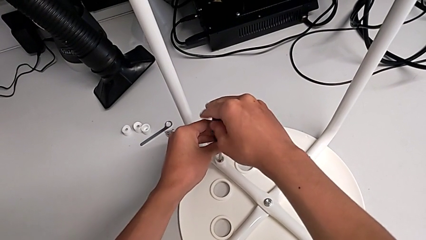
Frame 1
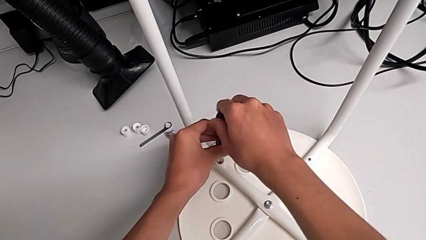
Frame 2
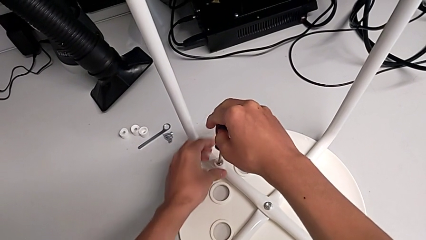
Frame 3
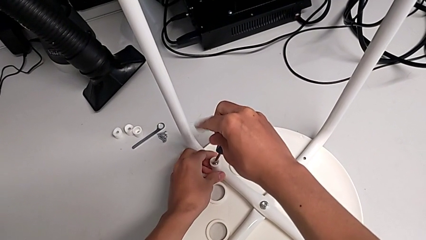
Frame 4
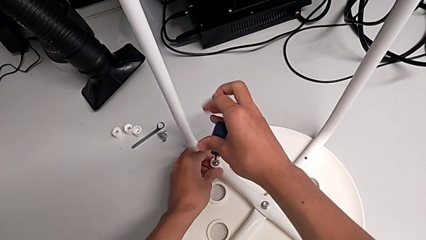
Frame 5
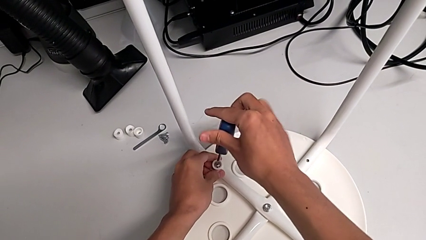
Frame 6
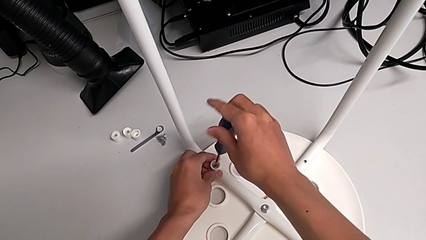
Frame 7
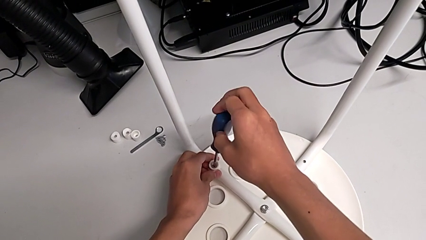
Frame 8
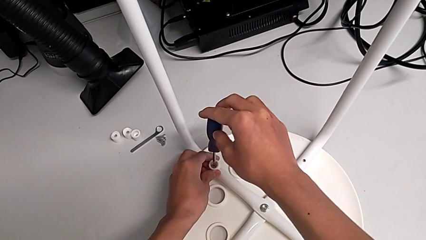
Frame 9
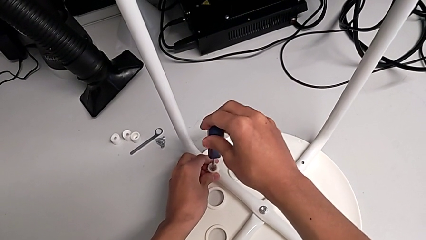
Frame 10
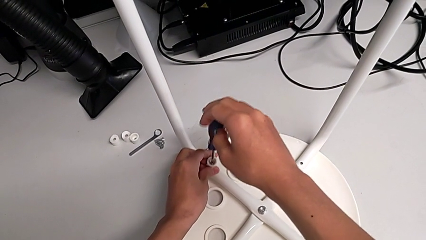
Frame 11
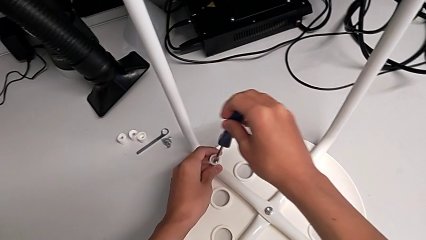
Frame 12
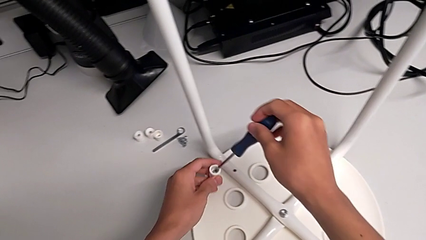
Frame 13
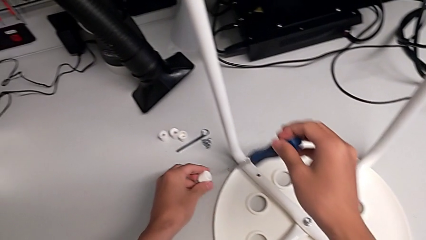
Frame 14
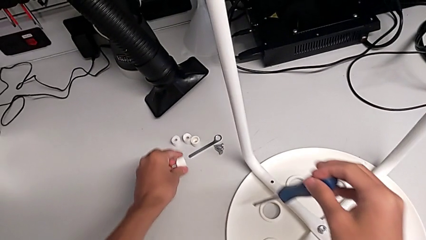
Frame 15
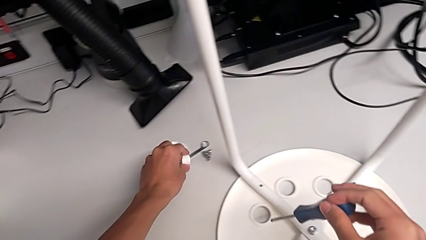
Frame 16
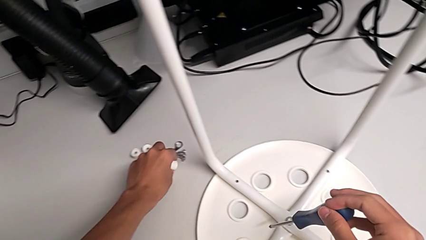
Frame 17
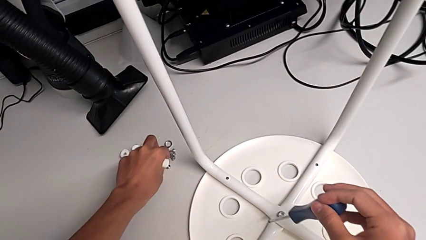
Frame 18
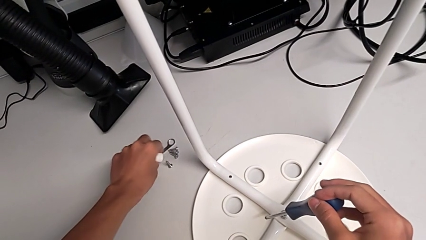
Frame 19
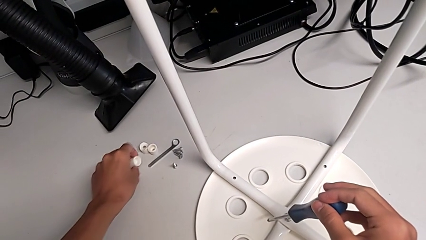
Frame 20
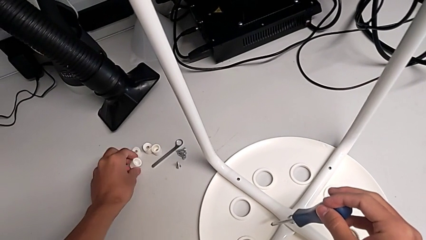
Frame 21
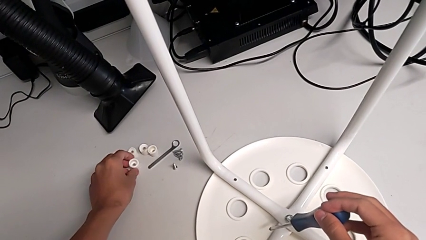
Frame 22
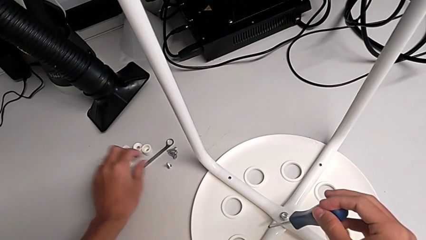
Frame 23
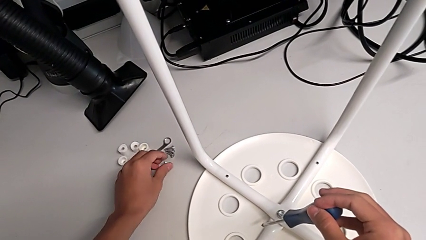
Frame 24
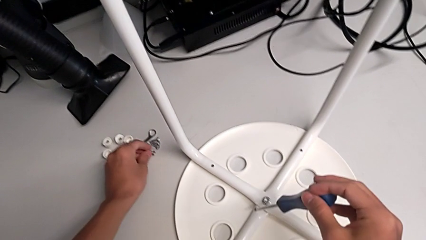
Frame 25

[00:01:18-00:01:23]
The camera wearer is disassembling the screws of the legs. They unscrew the fourth screw with the right hand, grab the fourth washer with the left hand and place the fourth screw.

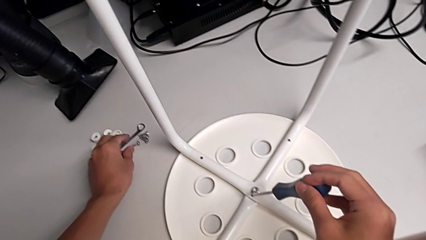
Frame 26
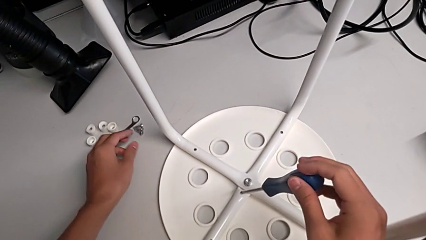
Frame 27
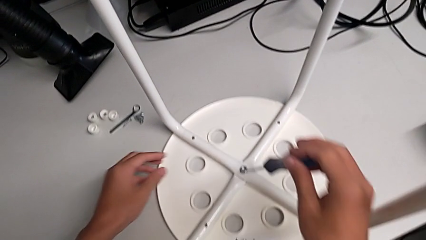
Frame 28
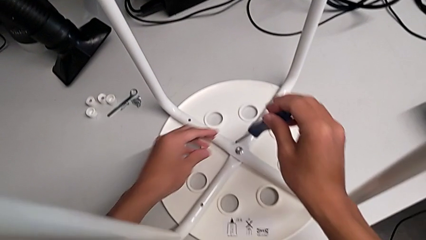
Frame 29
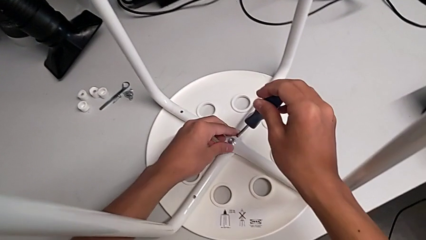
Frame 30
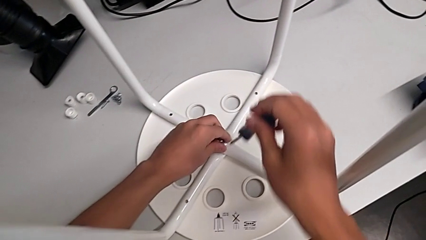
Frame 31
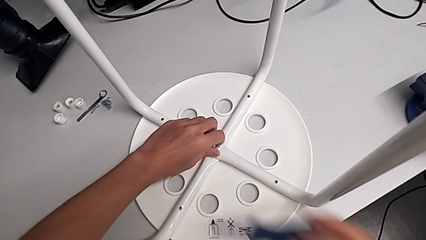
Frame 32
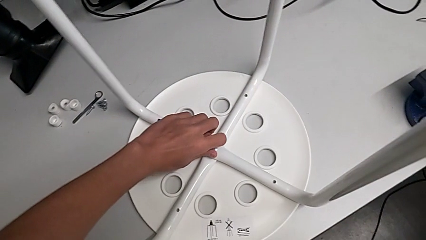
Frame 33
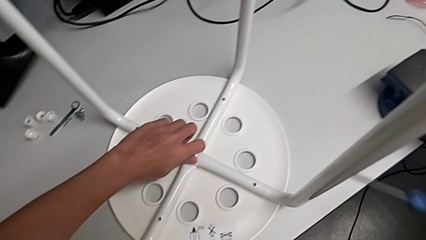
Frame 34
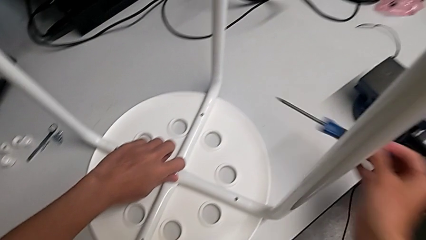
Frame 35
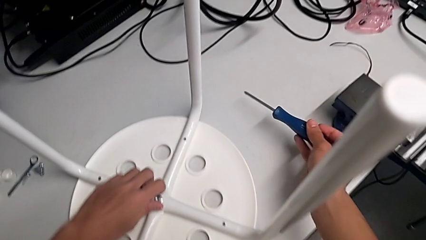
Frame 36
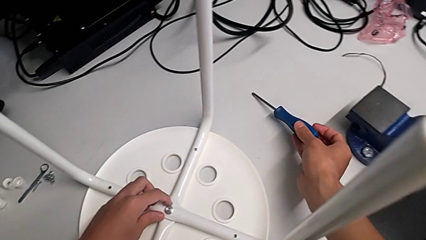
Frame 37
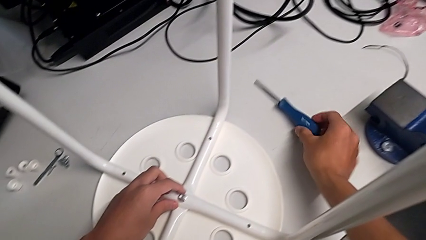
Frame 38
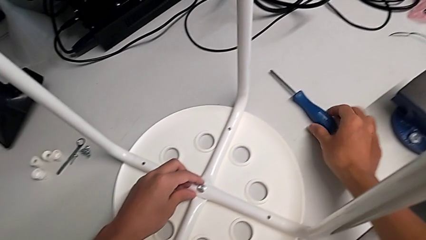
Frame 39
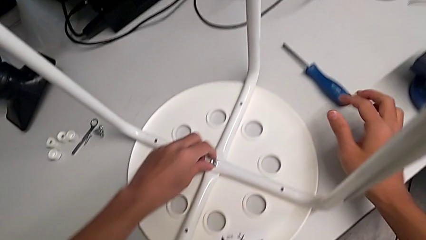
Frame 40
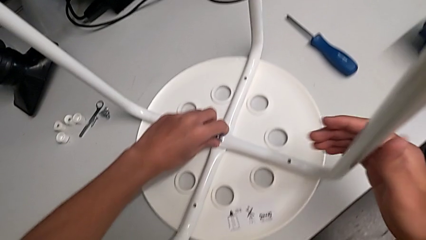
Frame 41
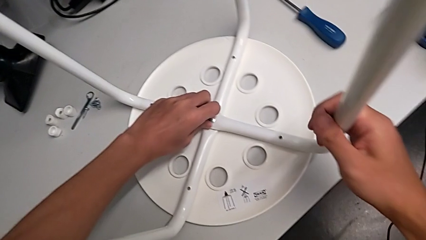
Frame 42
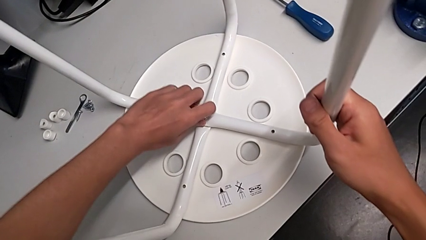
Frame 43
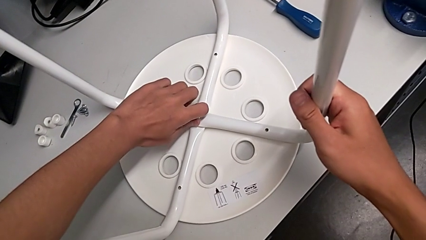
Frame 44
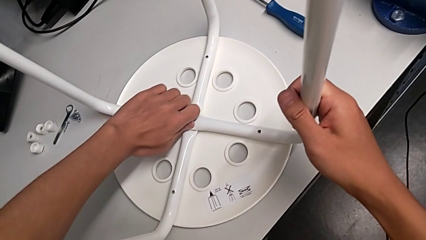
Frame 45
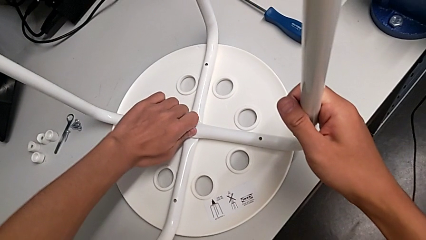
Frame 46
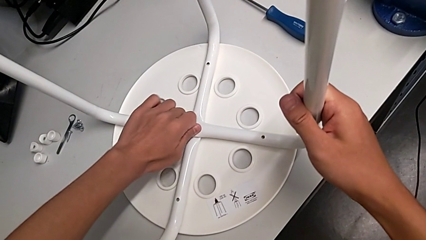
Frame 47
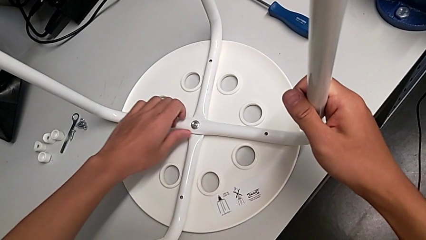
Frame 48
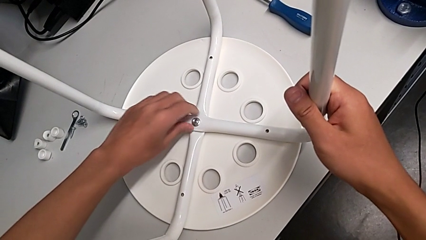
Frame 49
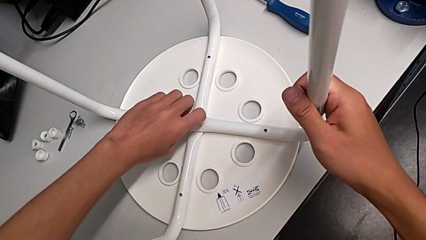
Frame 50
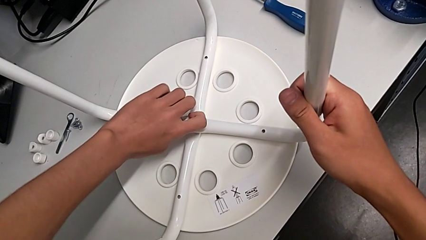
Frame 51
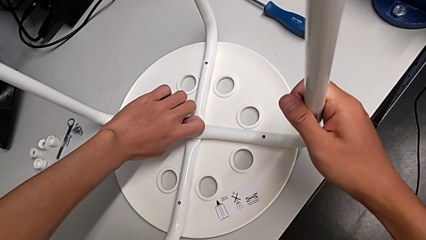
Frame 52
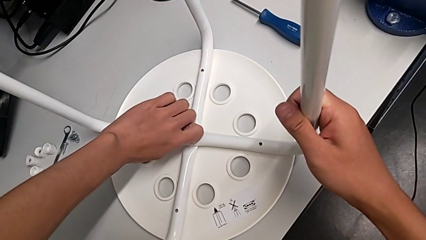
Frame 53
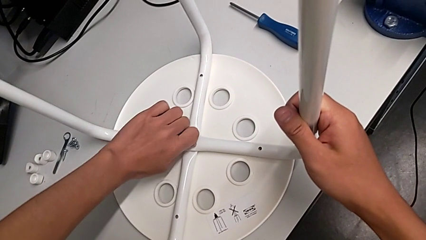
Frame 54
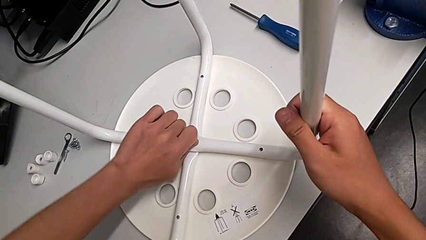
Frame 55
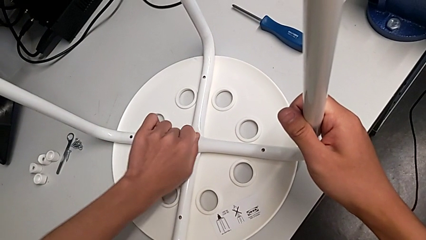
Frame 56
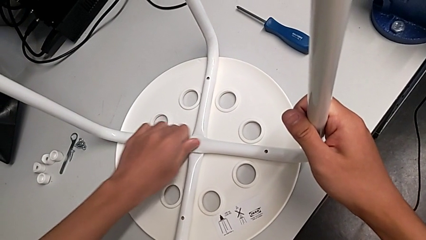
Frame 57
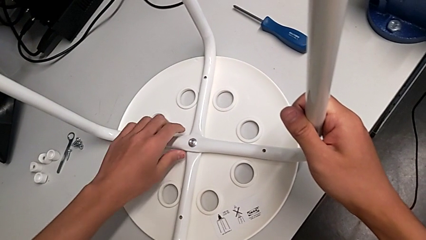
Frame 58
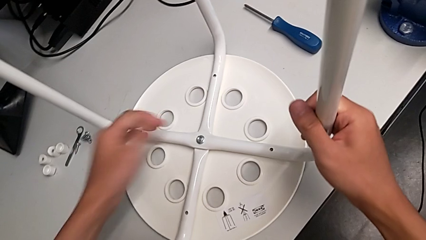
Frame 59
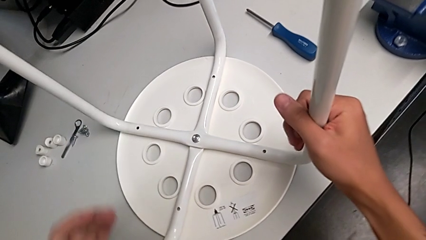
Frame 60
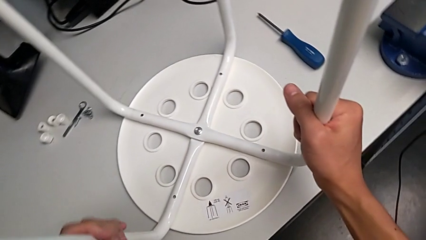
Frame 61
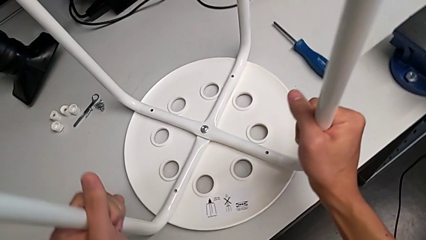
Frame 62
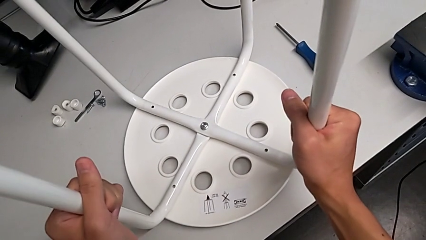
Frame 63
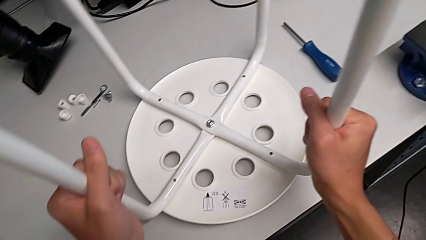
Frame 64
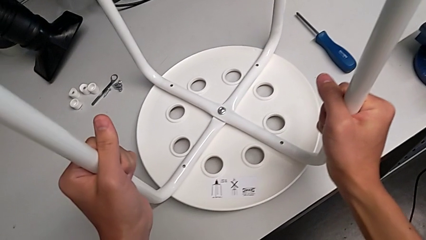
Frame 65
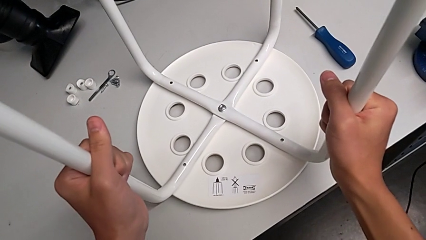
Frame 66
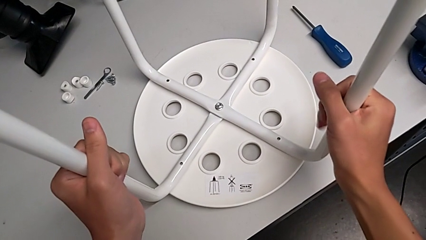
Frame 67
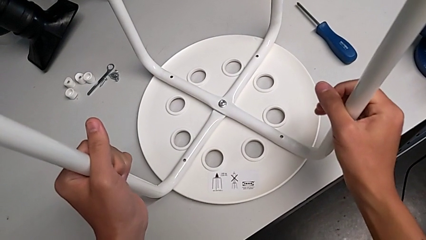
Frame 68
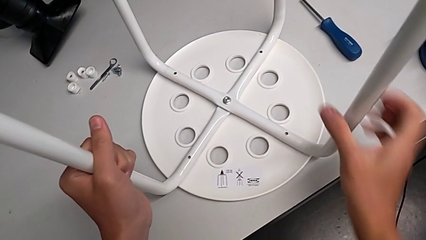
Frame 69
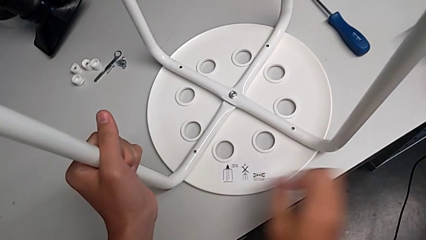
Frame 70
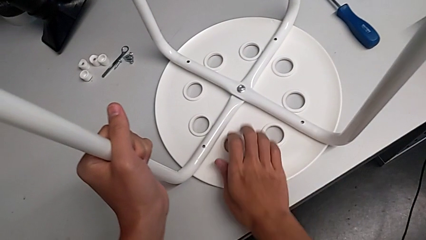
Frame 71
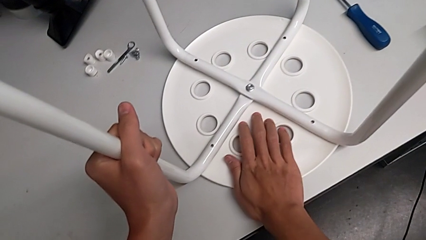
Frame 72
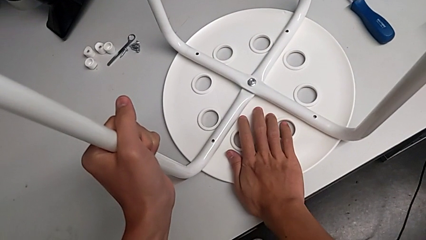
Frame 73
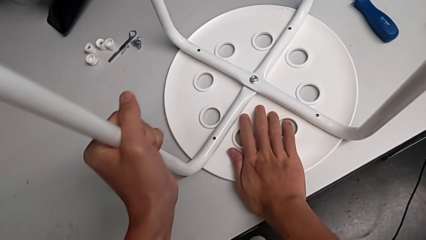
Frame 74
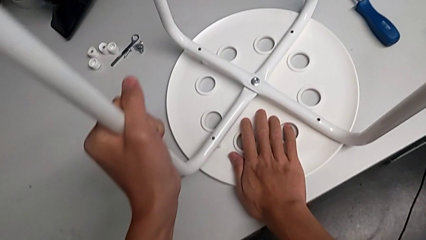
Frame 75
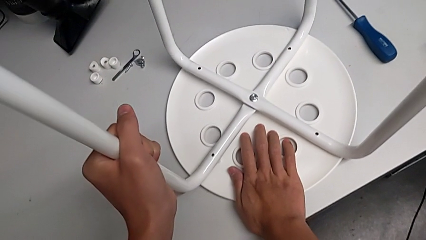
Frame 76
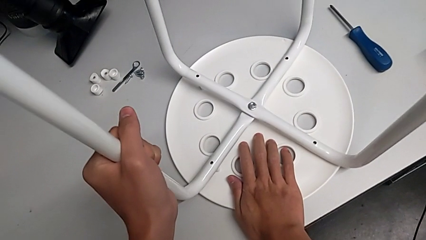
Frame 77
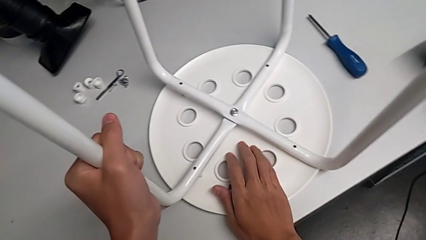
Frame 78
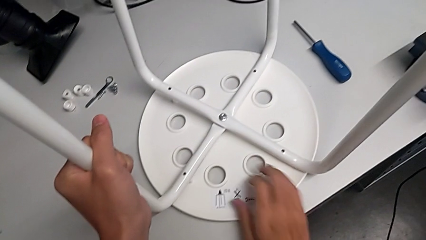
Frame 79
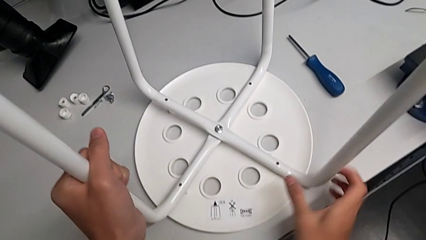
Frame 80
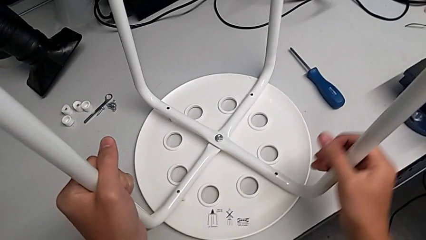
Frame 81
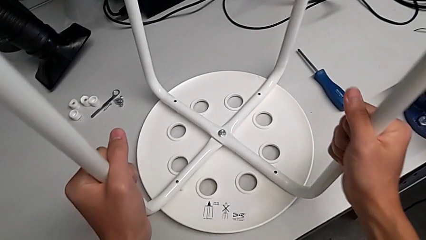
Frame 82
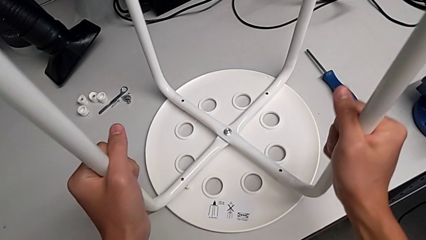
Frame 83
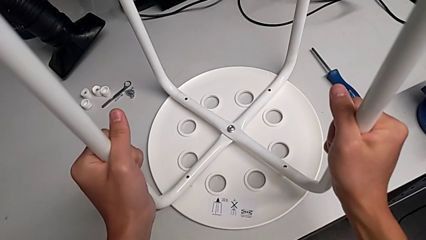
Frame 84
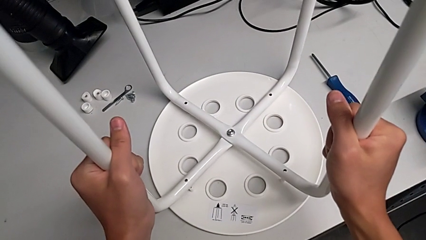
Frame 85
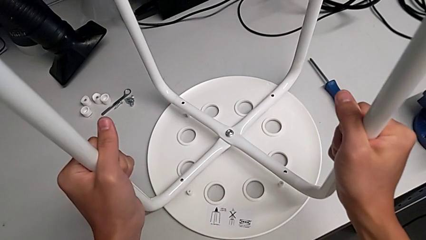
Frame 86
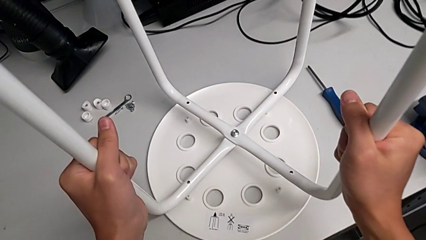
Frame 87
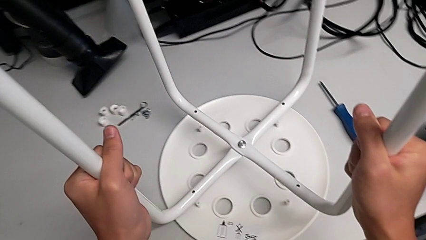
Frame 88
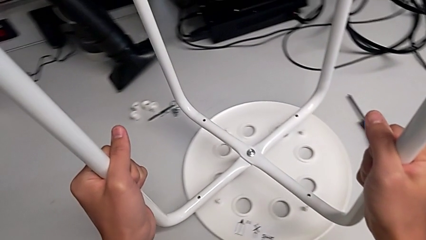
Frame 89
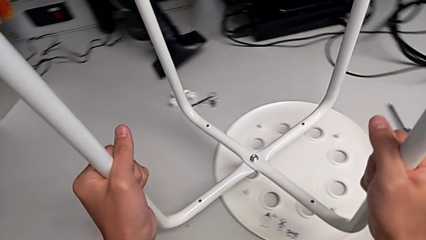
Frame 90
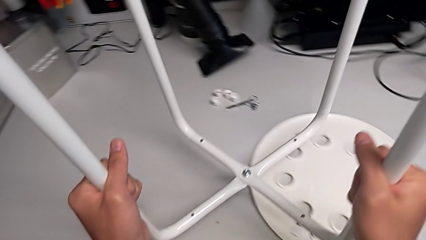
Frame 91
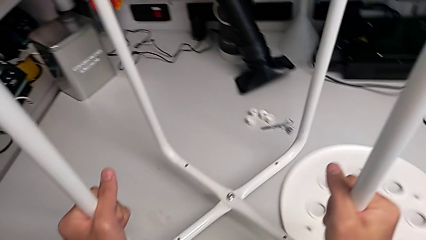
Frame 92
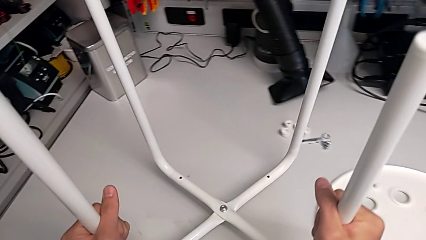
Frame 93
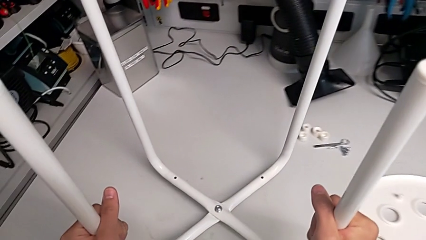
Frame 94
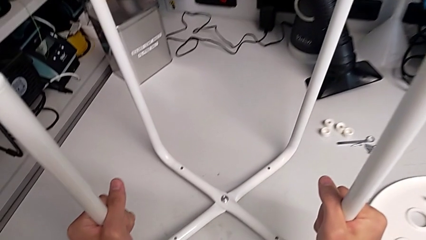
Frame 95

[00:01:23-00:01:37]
The camera wearer is disassembling the legs of the chair. They grab the middle hex nut, place the screwdriver, unscrew the middle hex nut, grab the leg, lift the stool, grab the seat, grab the leg and disassemble it.
